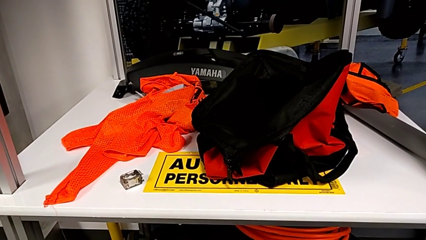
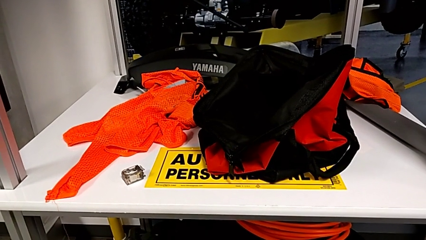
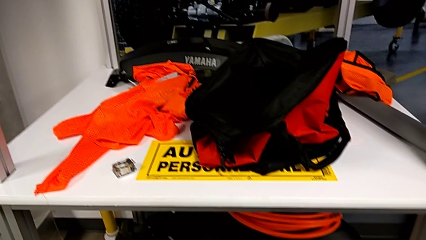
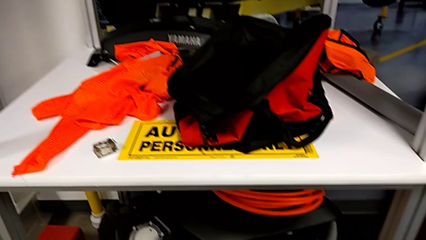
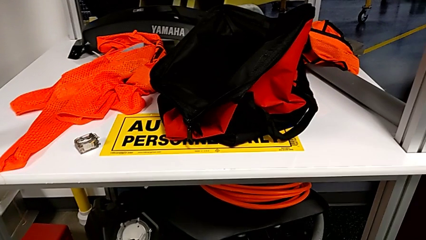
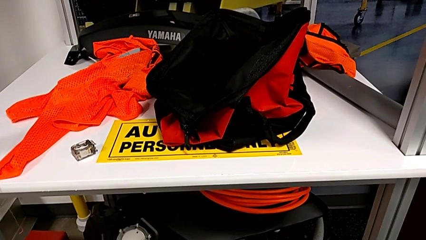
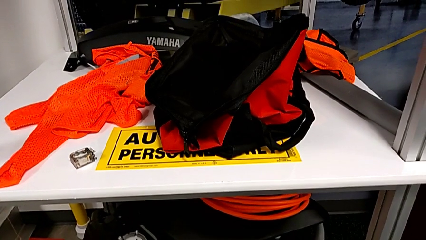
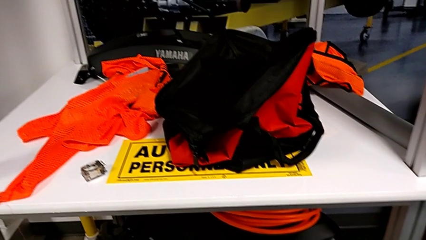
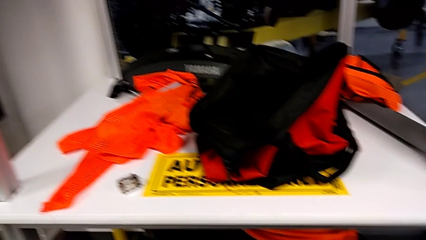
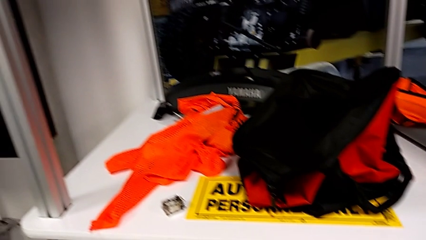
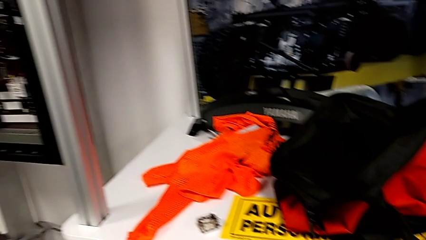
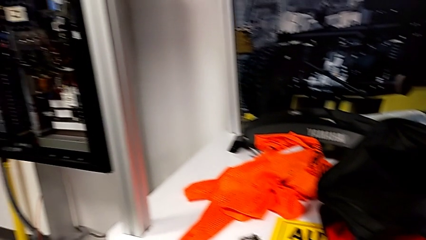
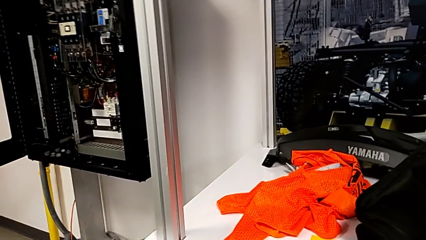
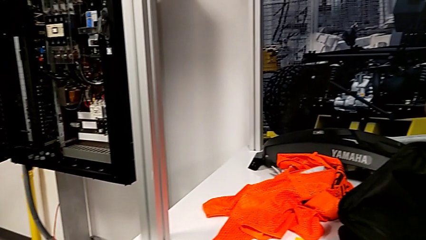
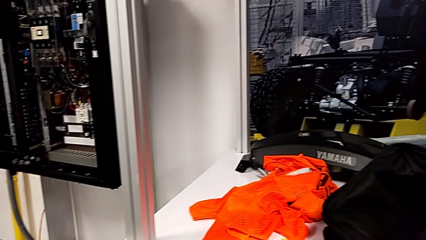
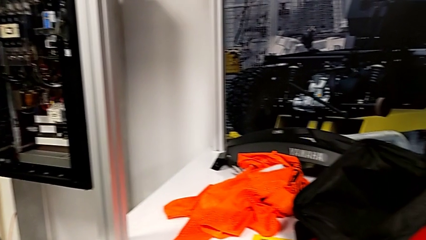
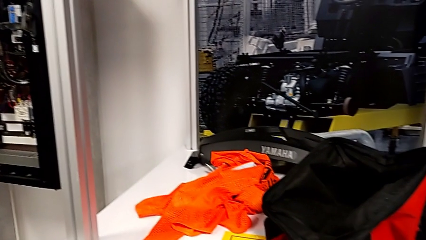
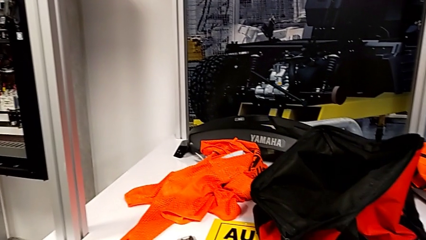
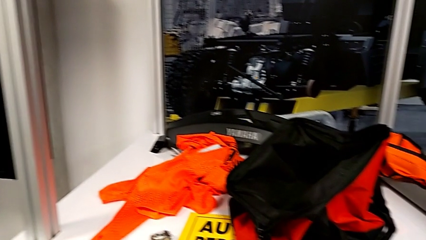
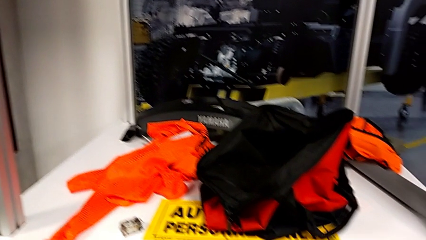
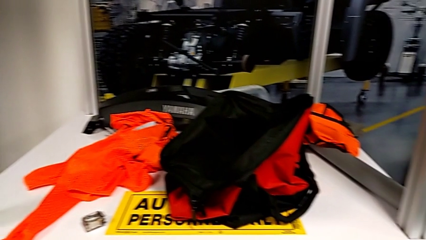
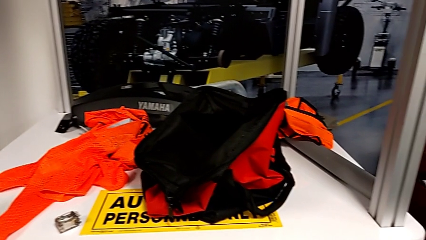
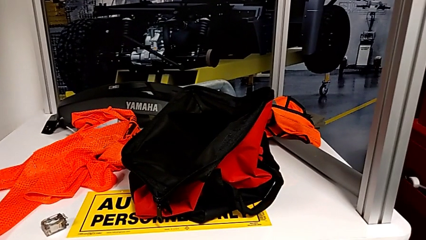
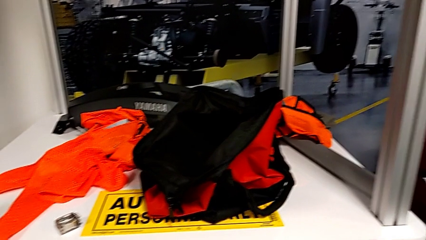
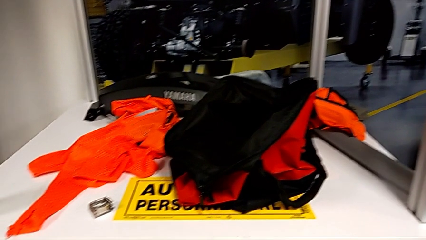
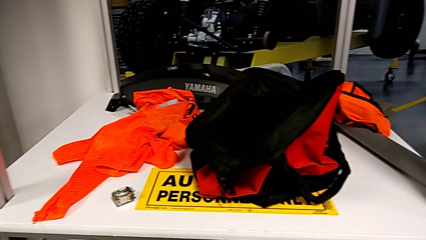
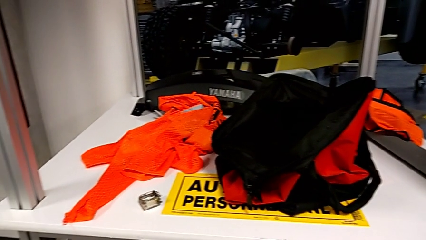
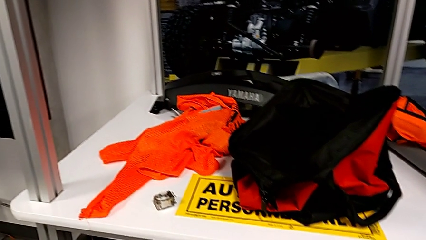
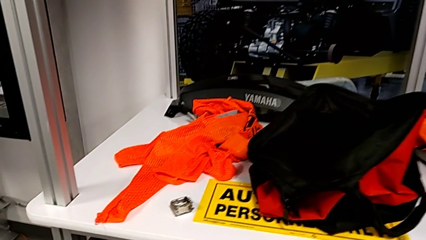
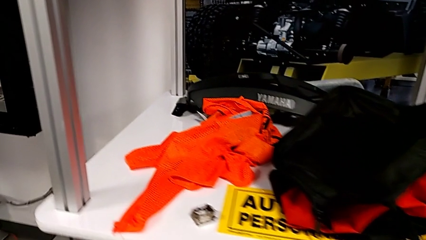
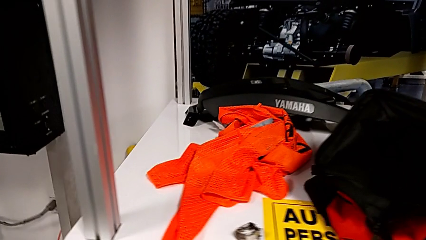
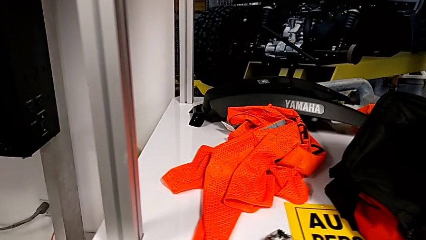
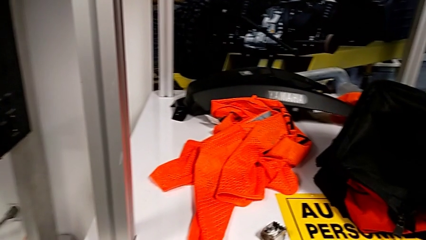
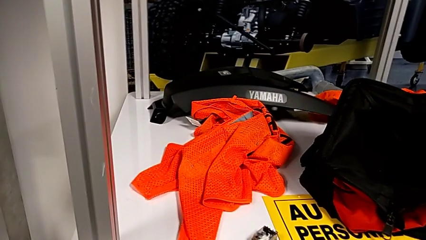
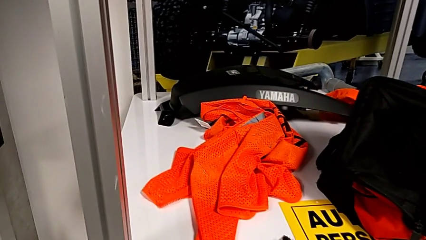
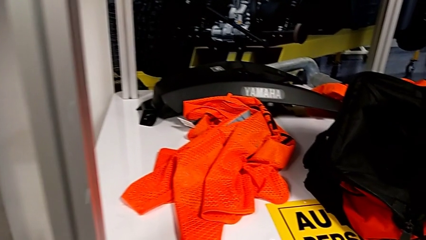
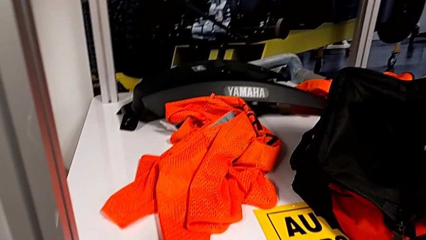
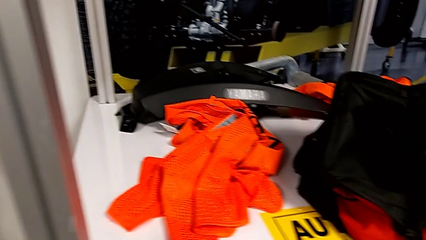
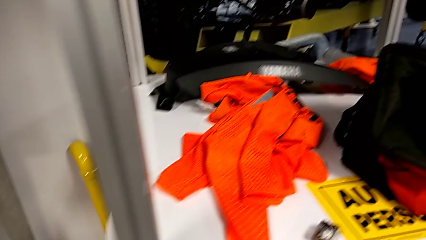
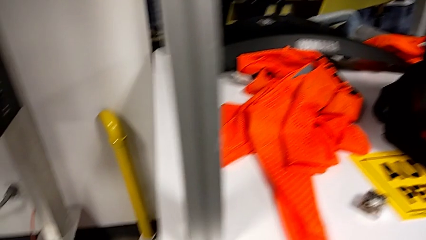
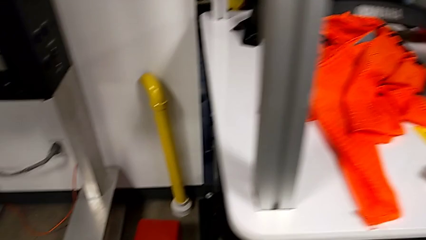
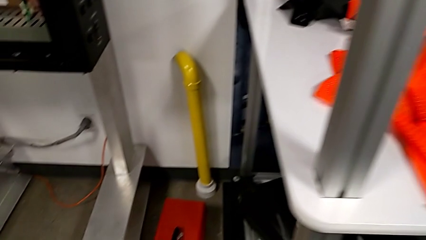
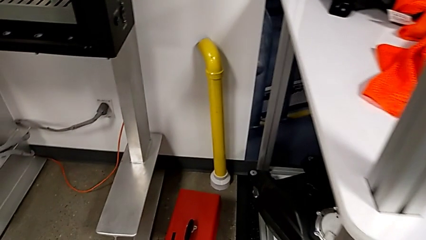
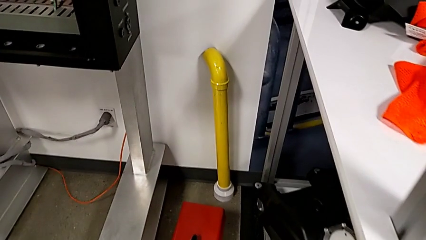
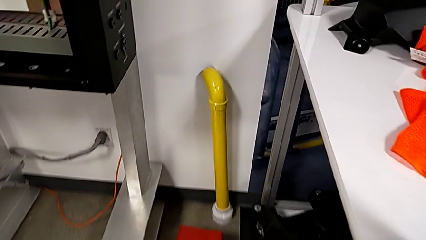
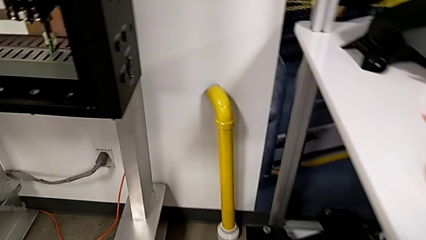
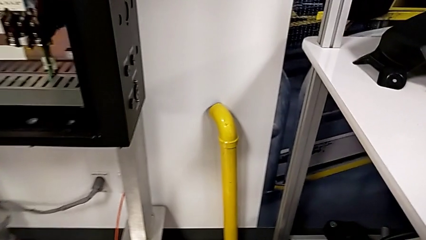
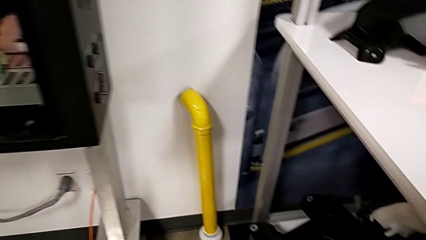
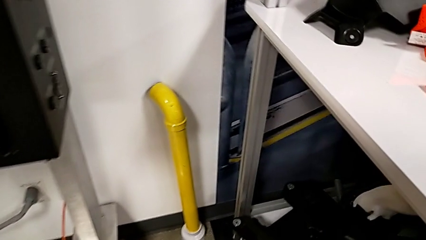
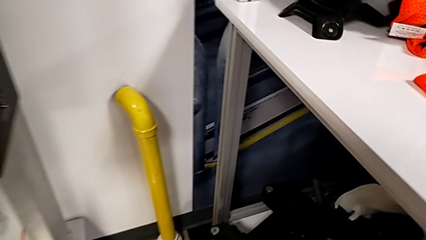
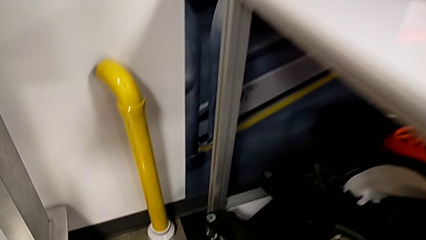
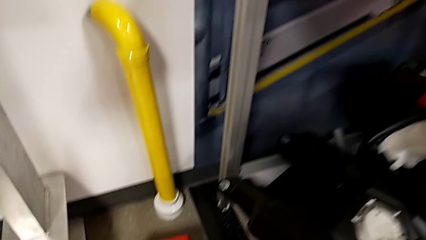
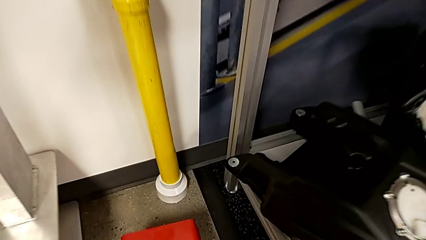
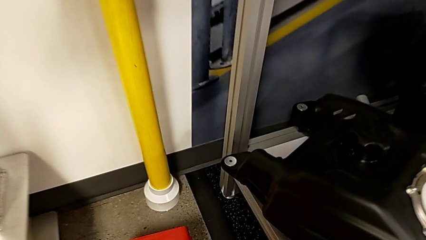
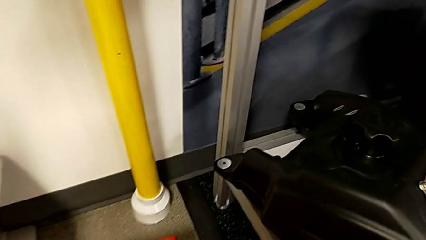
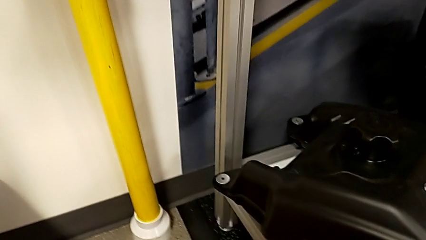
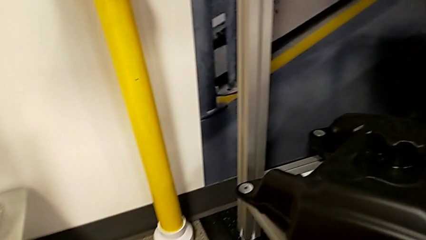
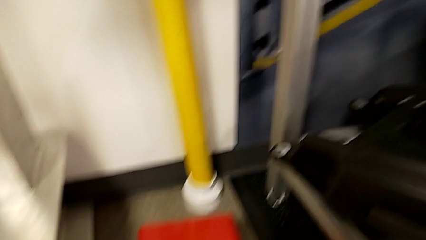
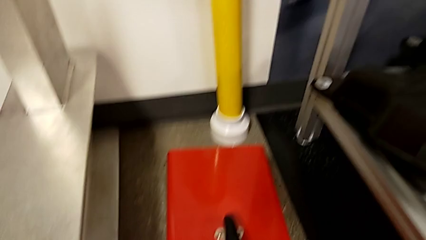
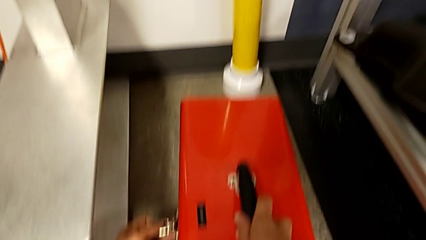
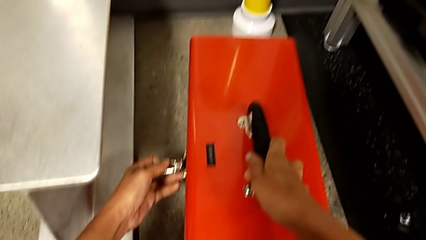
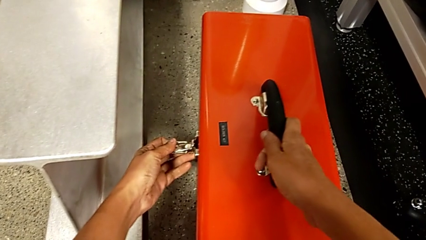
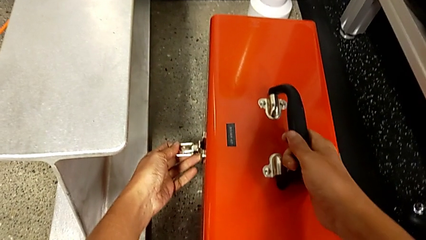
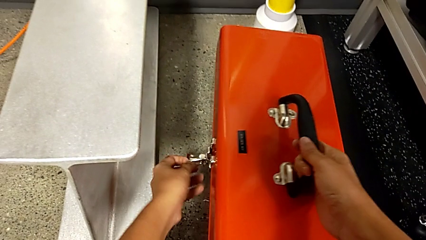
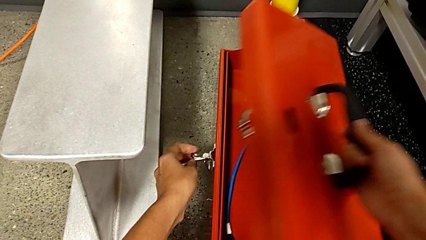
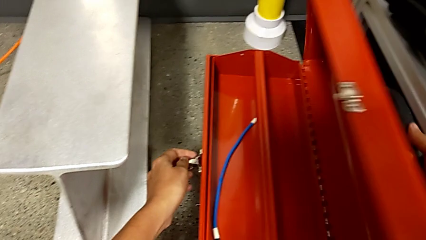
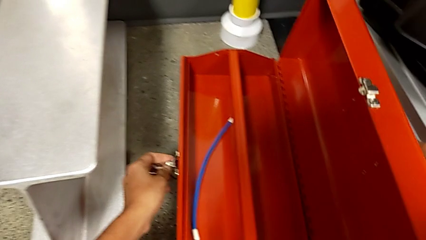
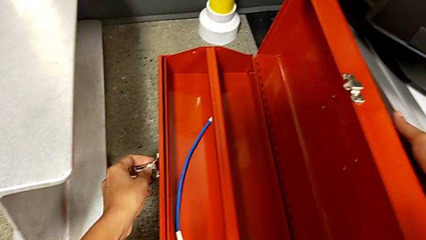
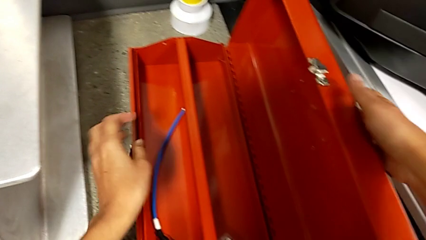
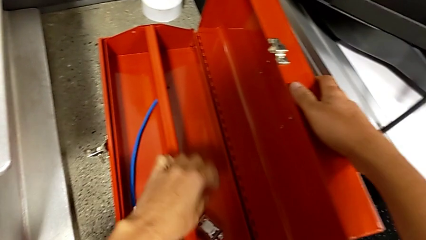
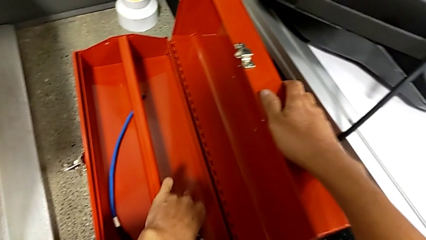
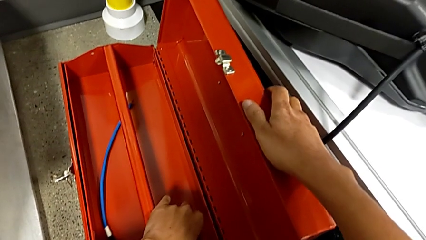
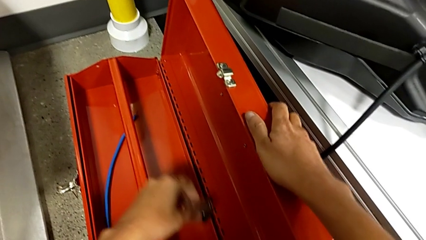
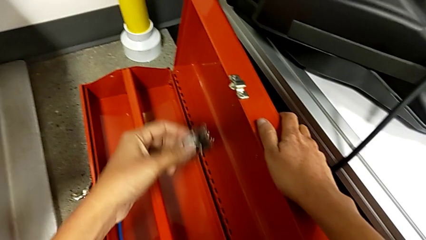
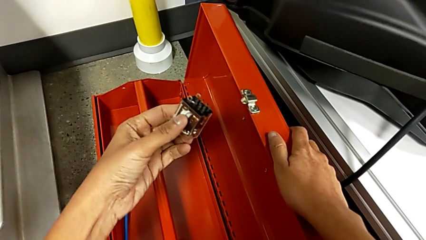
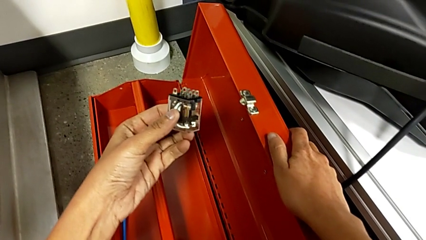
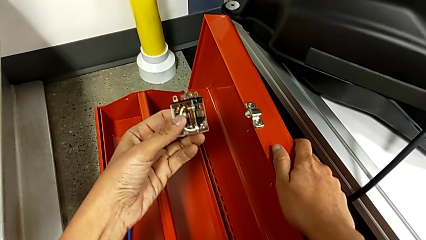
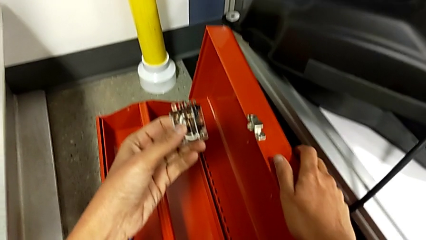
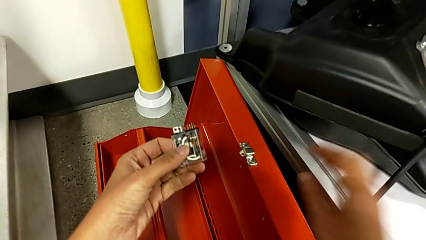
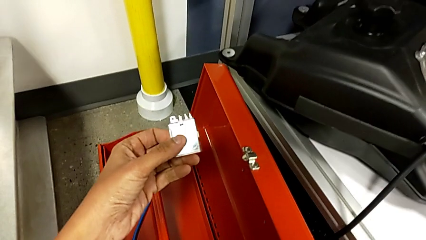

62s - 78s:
The camera wearer is searching for a new circuit breaker in the red toolbox. They open the toolbox, grab the circuit breaker and lift it.
